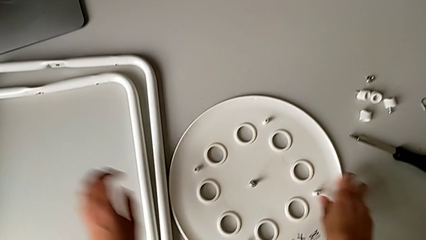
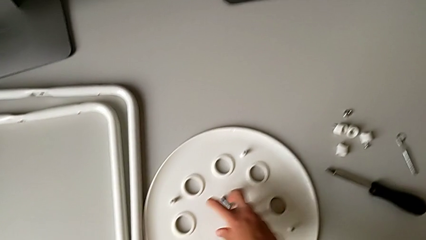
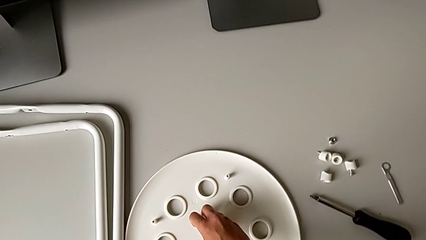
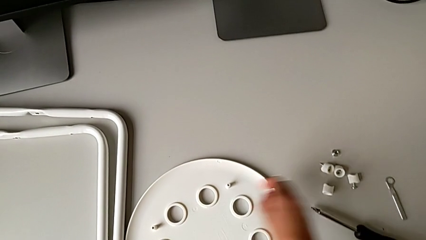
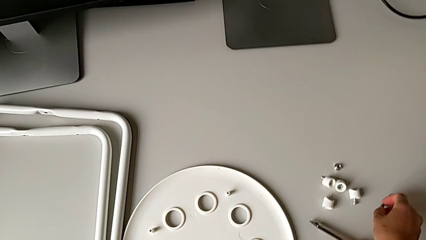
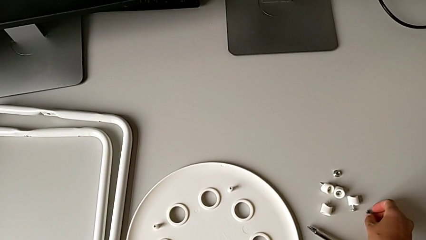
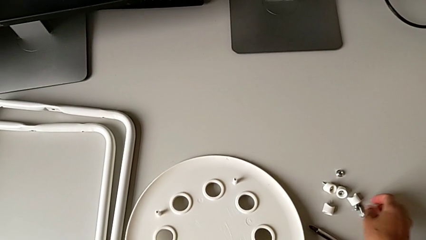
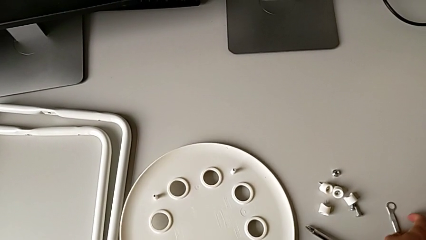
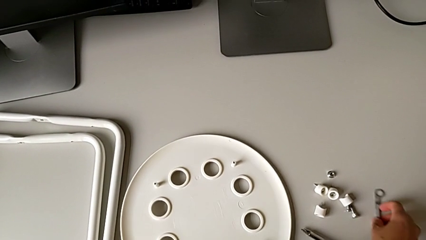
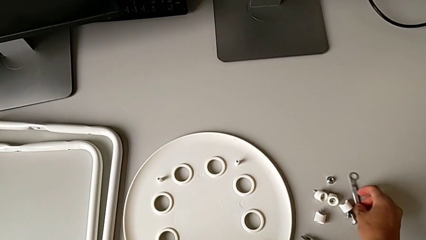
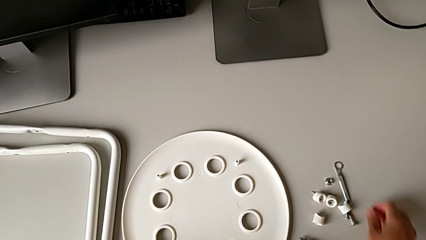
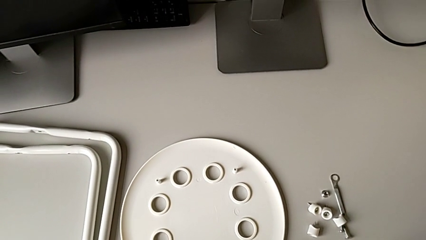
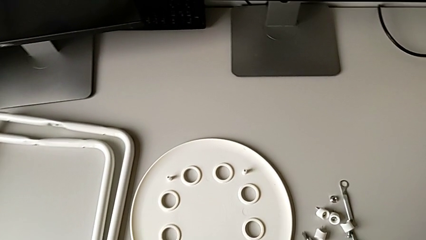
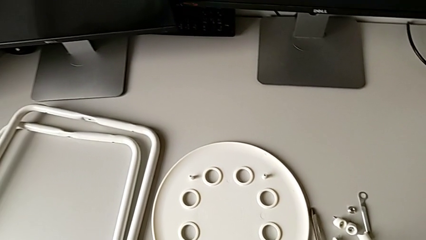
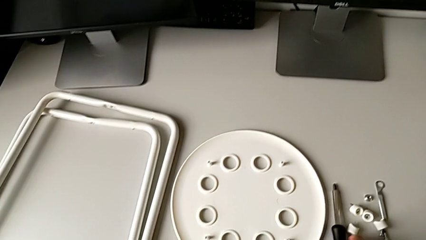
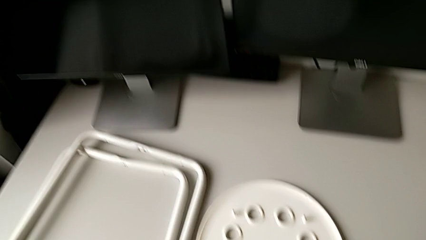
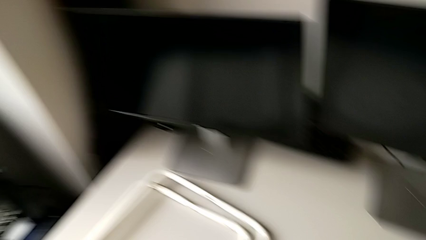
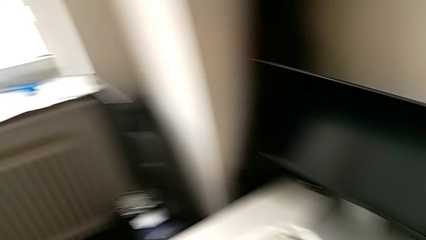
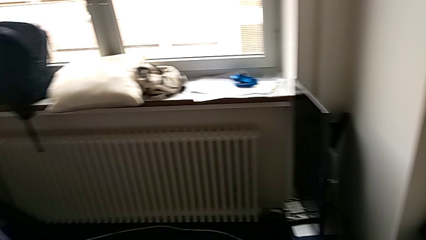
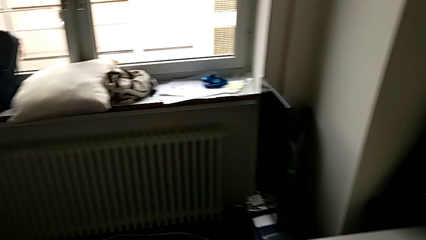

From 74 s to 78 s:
The camera wearer is disassembling the legs. They place the middle bolt, slide the hexagonal wrench with the right hand and slide the screwdriver.
